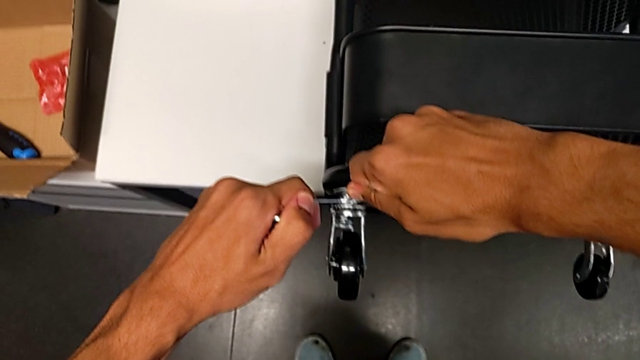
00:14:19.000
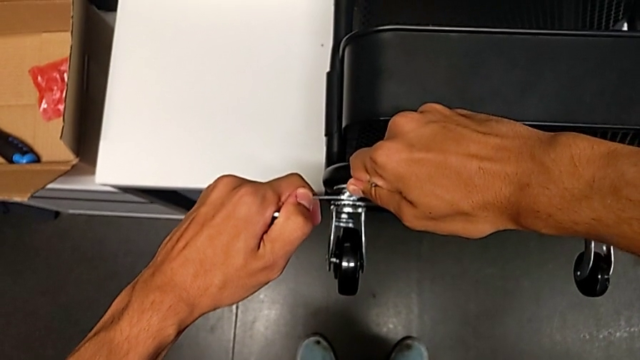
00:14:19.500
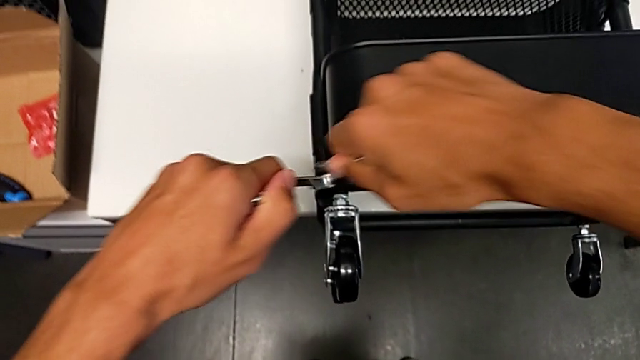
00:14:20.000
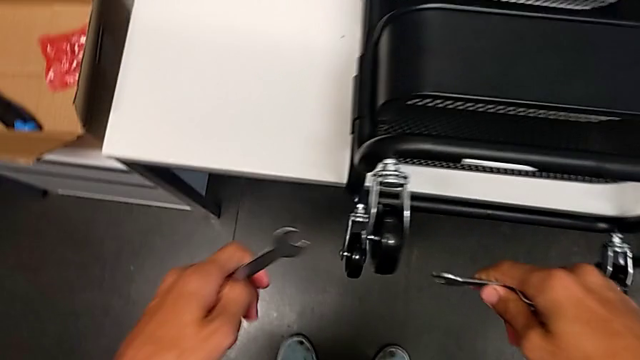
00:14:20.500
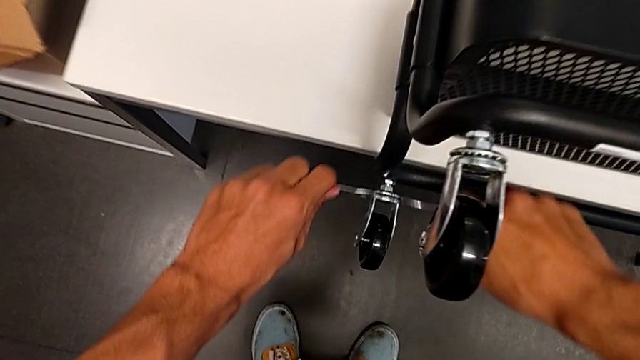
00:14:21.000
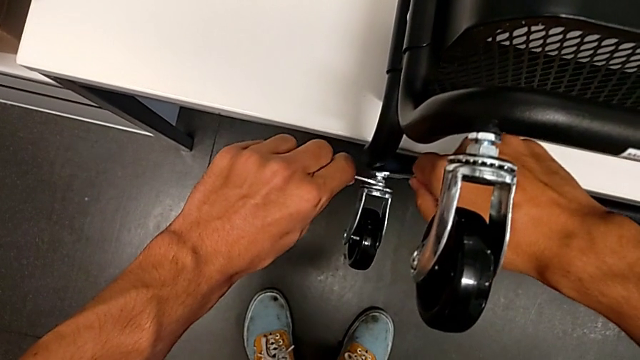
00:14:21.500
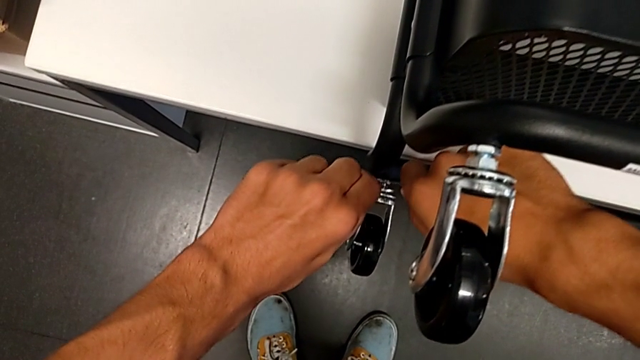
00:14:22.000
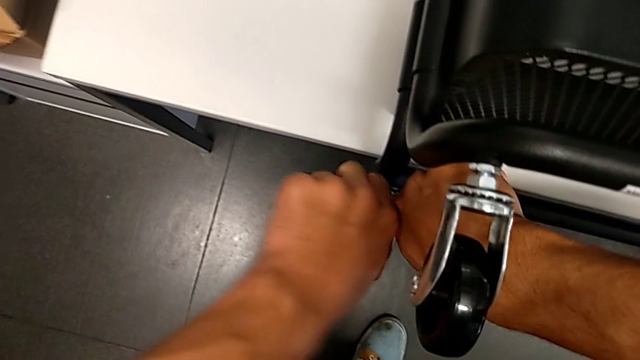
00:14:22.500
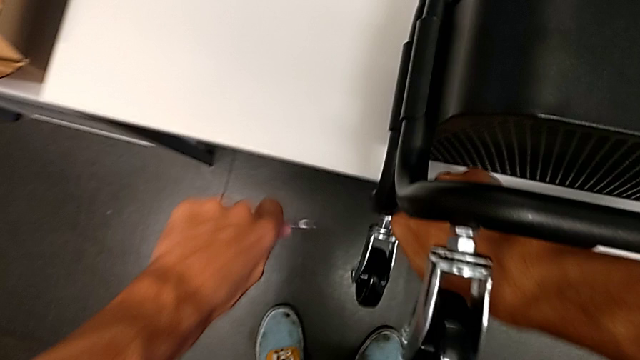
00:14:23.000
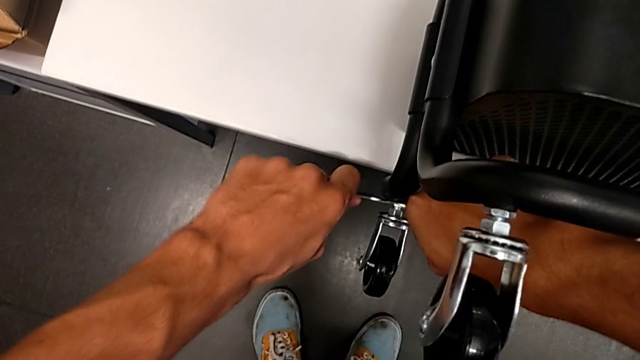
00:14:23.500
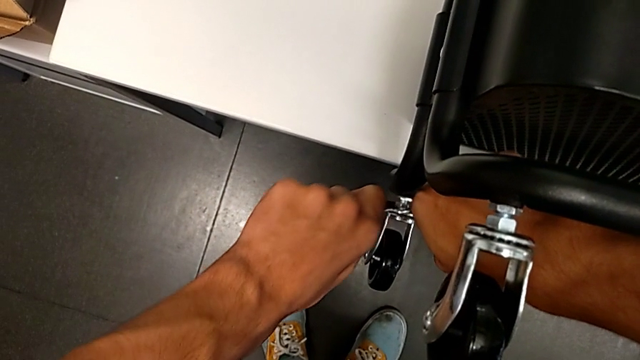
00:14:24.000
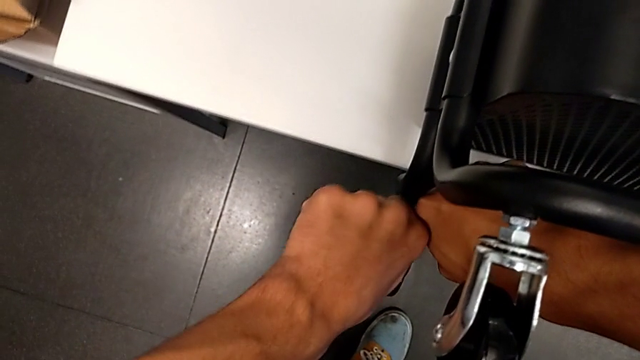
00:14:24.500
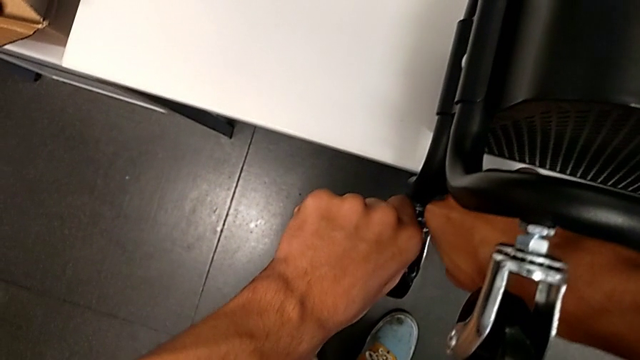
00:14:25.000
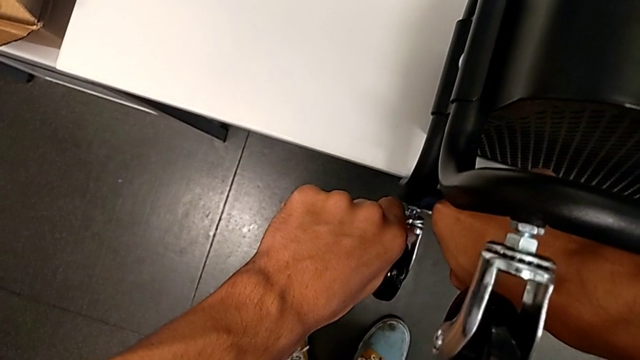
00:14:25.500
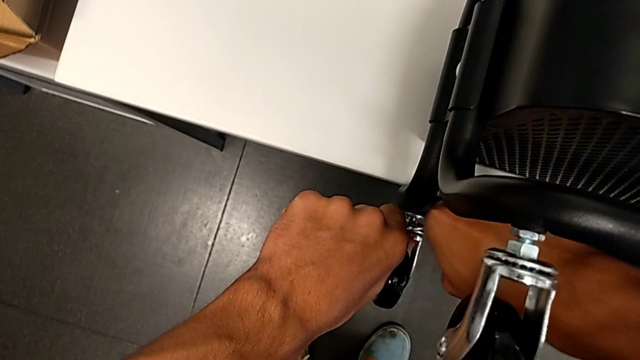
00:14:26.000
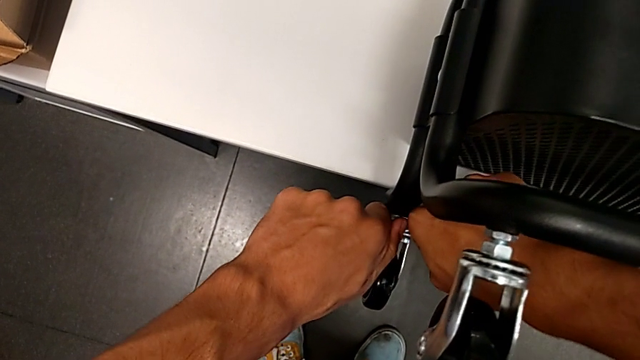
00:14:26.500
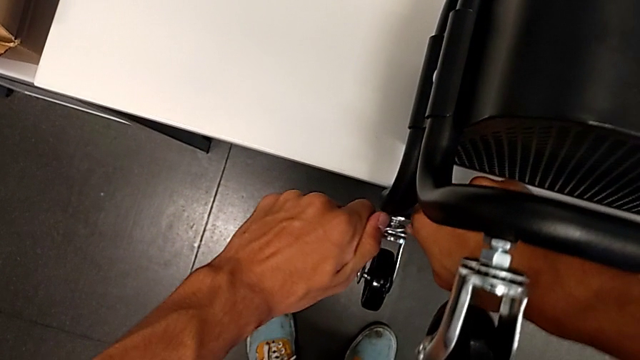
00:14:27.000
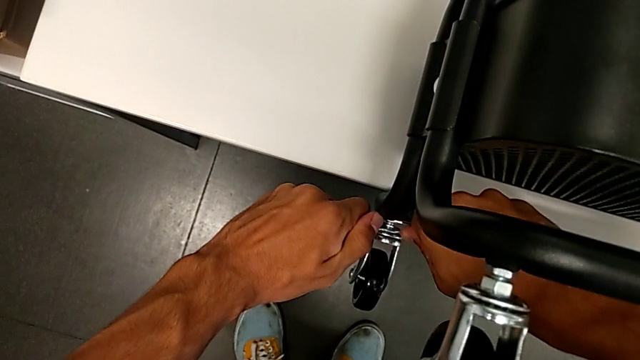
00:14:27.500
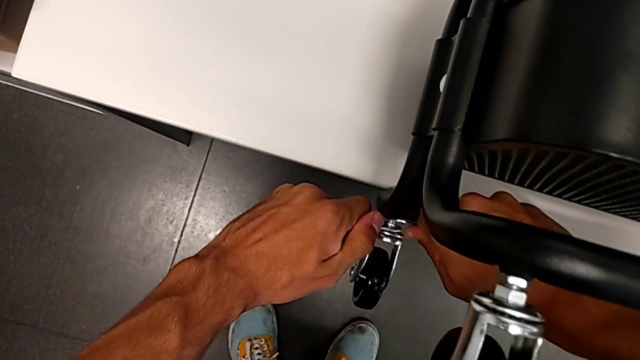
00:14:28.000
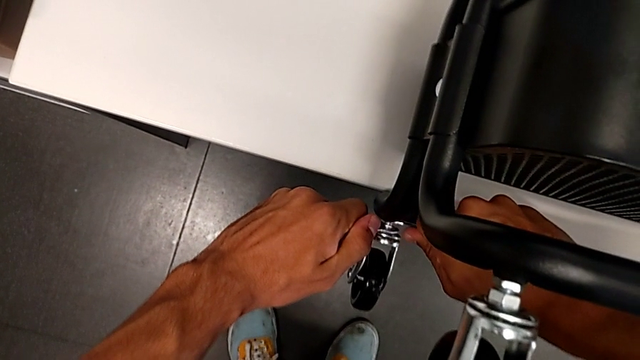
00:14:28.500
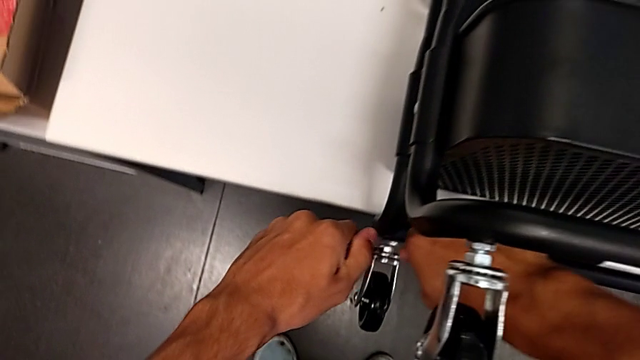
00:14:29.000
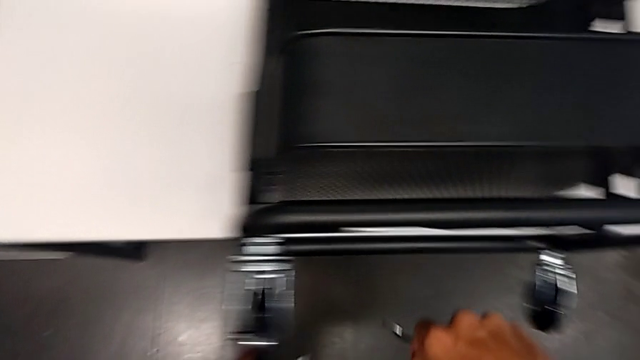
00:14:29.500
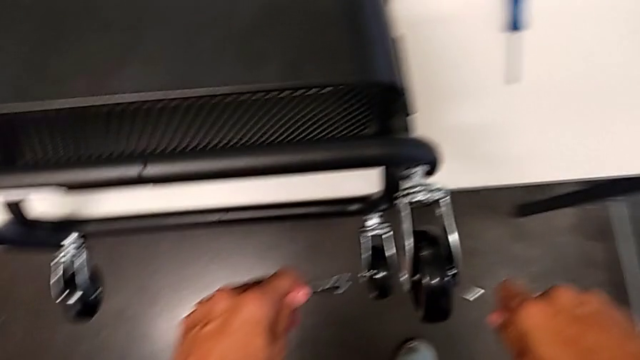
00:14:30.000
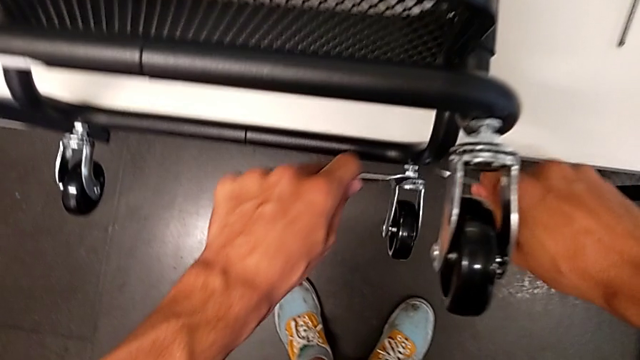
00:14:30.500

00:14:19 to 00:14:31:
The camera wearer is assembling the shelf's wheels. They withdraw the hexagonal wrench, insert it, screw the wheel, withdraw the hexagonal wrench and insert it.

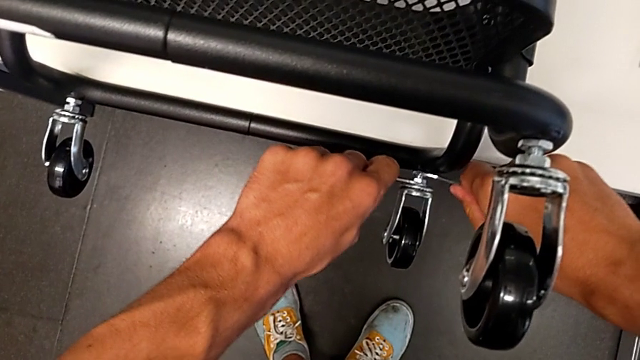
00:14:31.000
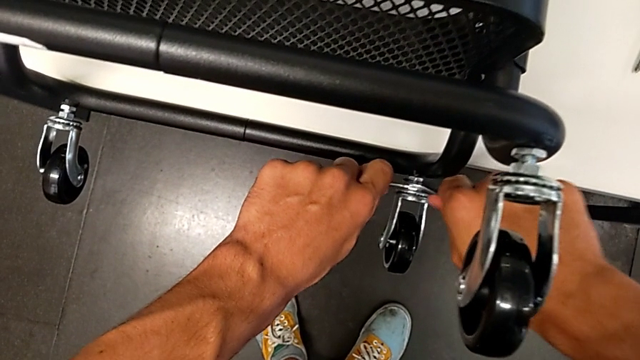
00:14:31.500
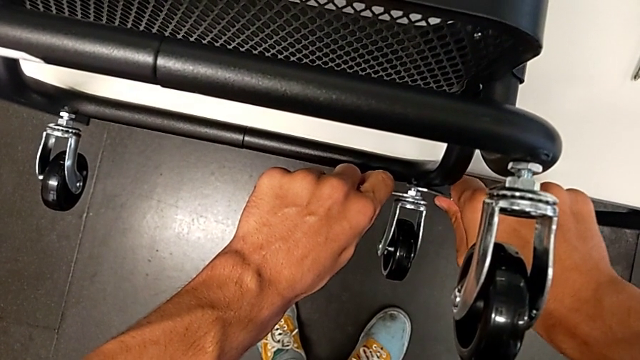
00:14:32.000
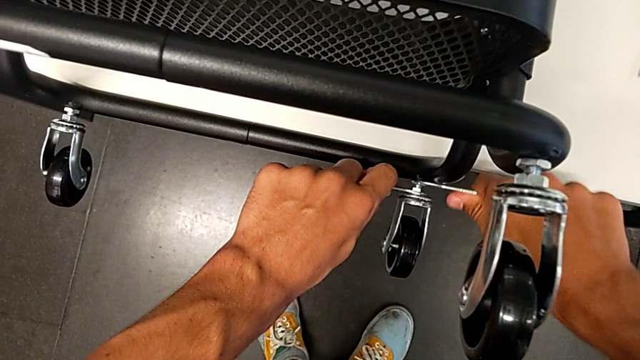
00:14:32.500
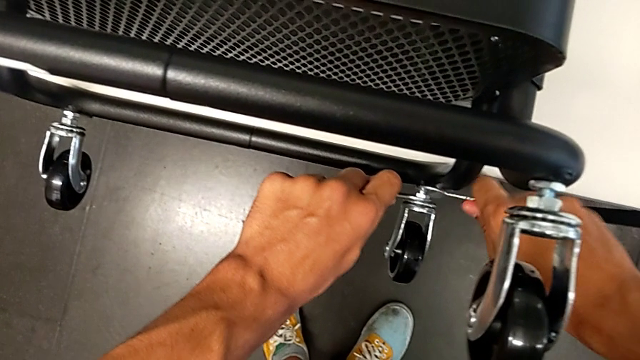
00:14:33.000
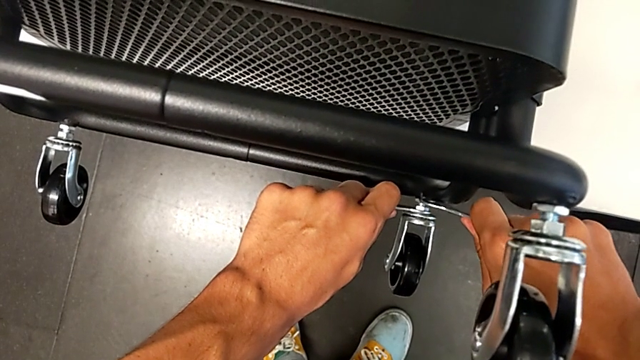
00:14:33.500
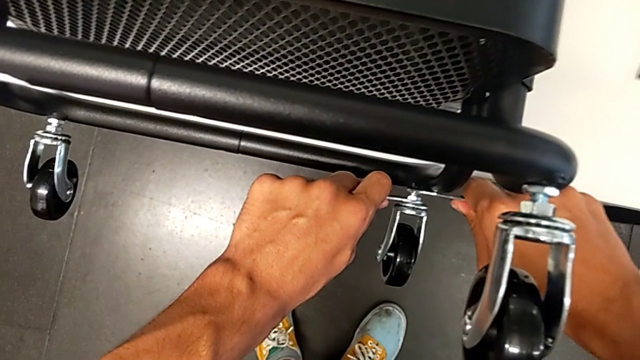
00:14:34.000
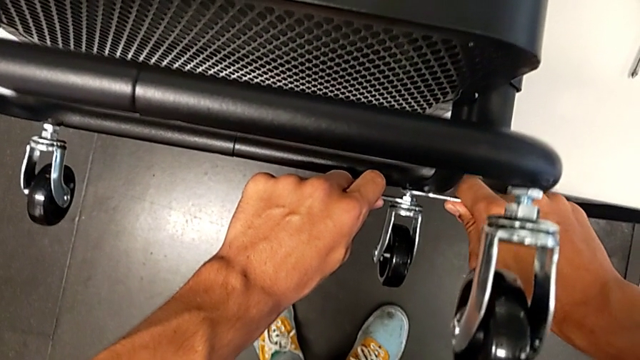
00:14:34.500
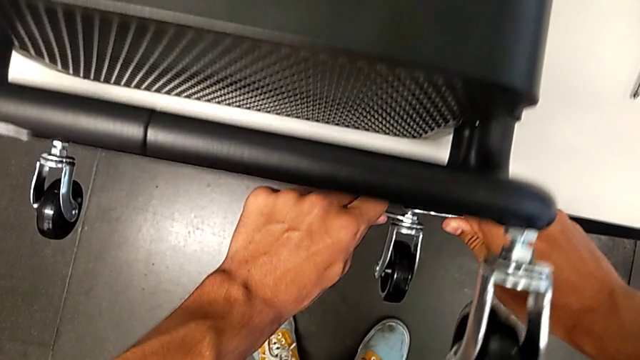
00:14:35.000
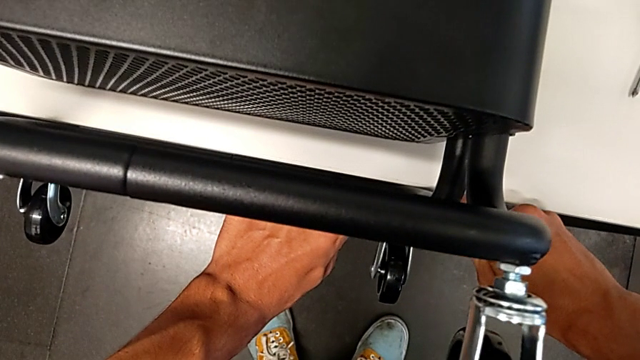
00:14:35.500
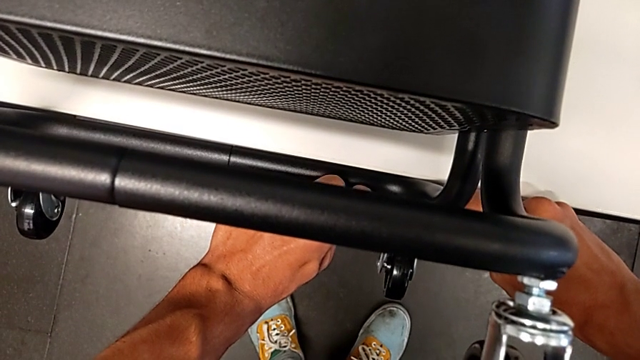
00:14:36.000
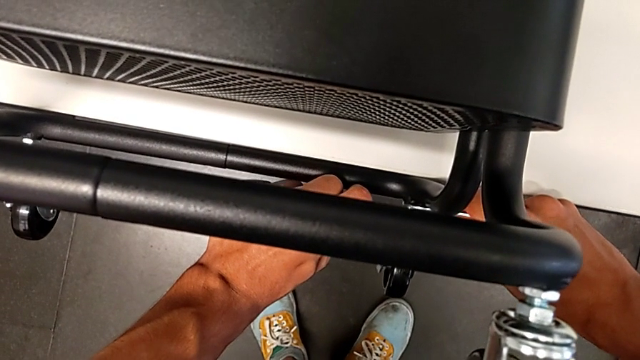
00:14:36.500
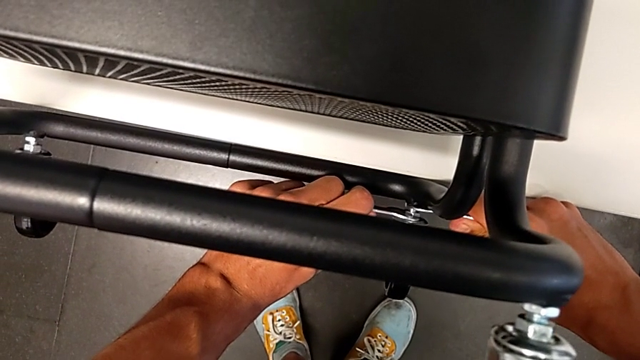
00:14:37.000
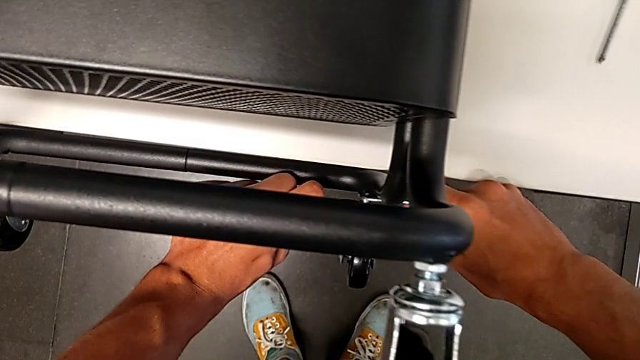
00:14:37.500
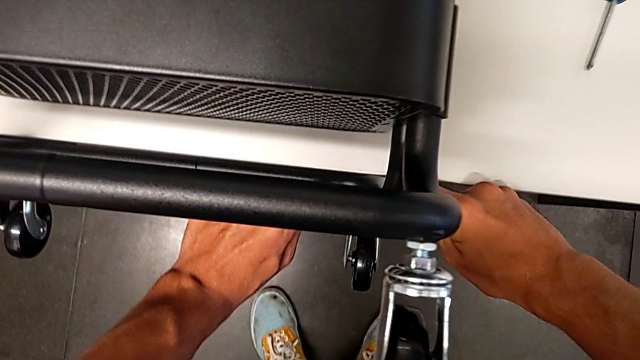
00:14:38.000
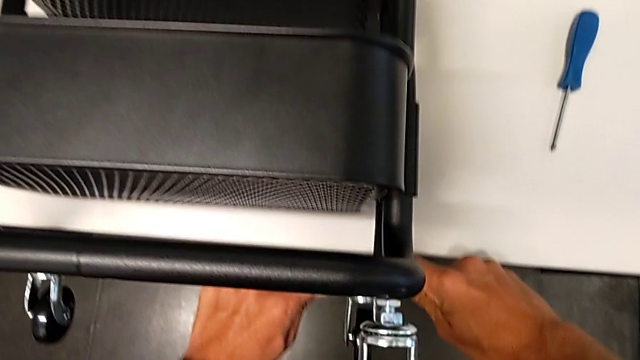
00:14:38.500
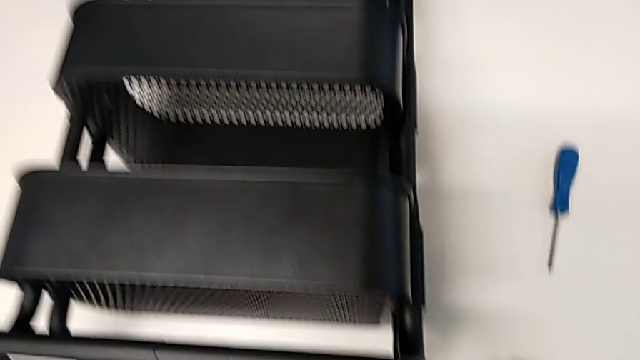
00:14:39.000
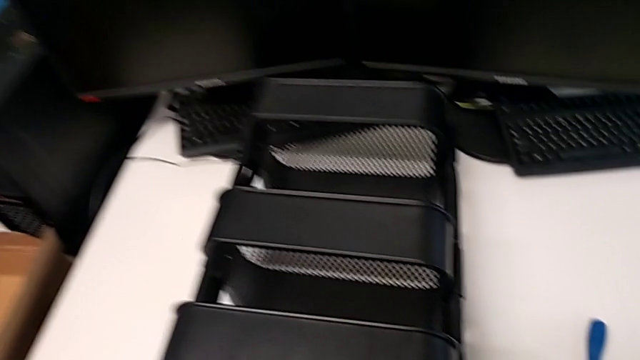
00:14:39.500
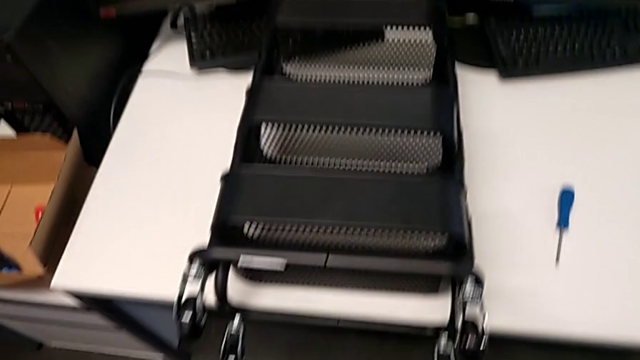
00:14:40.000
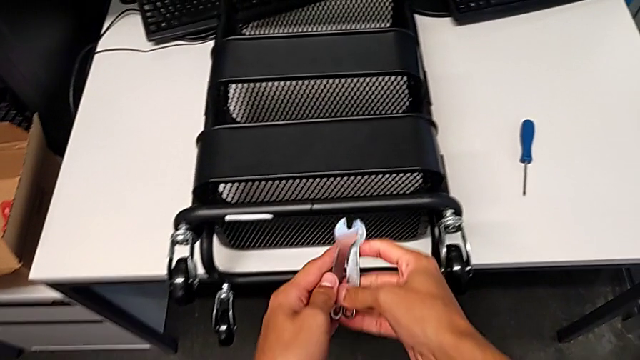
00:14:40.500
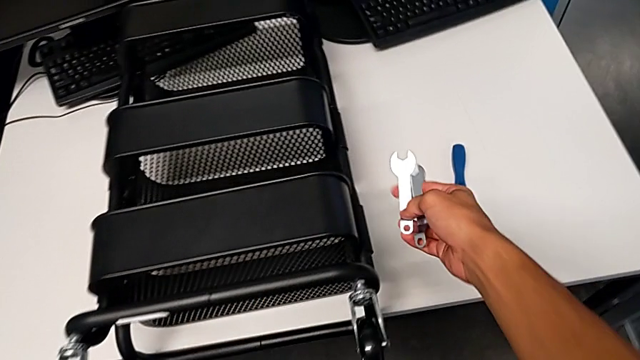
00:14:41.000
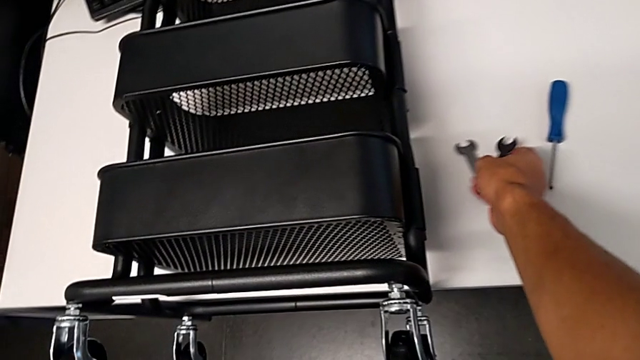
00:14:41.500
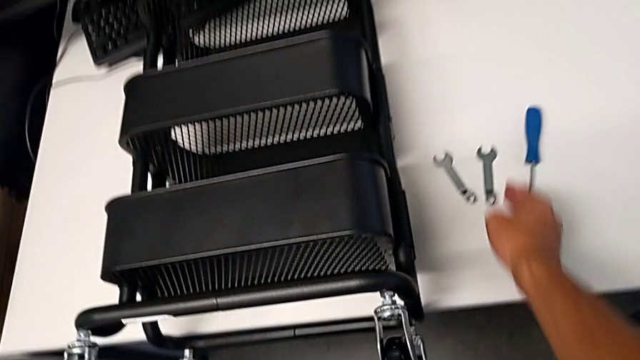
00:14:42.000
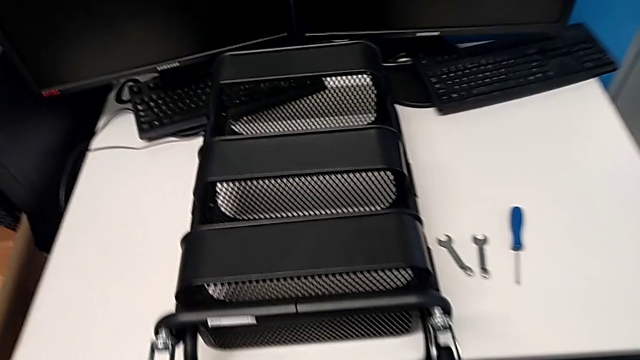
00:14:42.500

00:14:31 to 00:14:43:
The camera wearer is assembling the shelf's wheels. They screw the wheel, withdraw the hexagonal wrench and place it.
